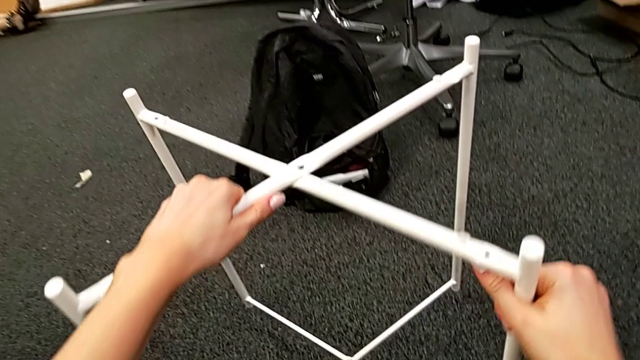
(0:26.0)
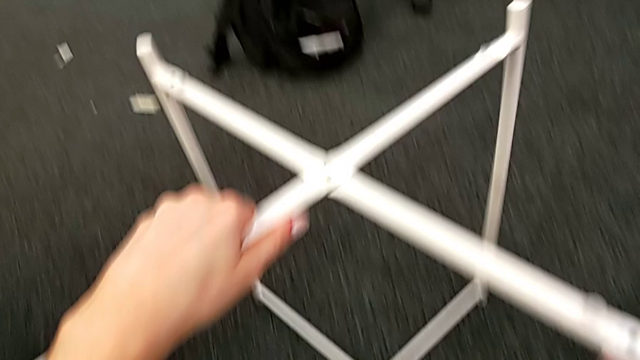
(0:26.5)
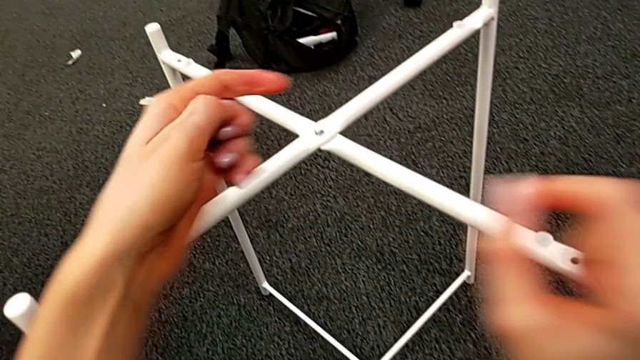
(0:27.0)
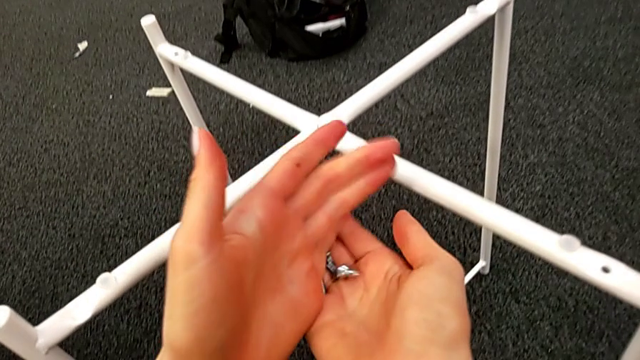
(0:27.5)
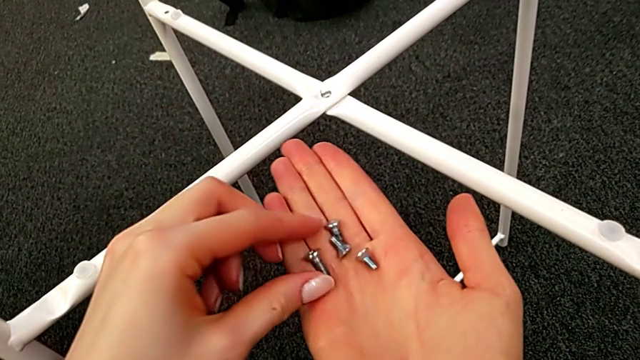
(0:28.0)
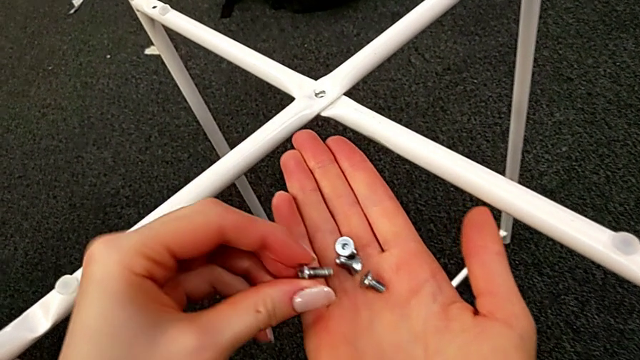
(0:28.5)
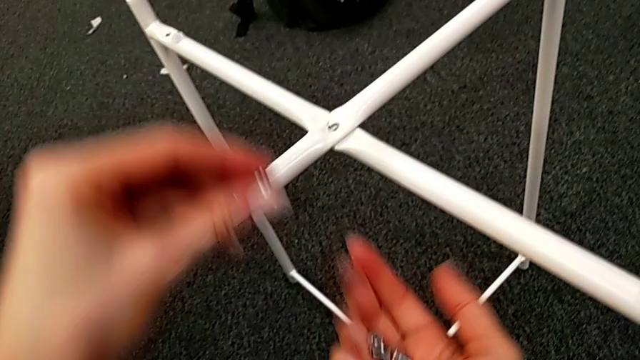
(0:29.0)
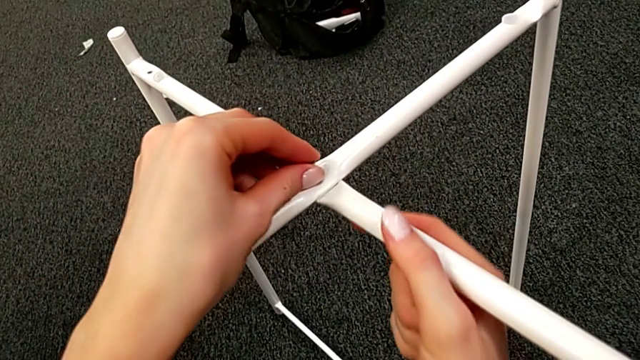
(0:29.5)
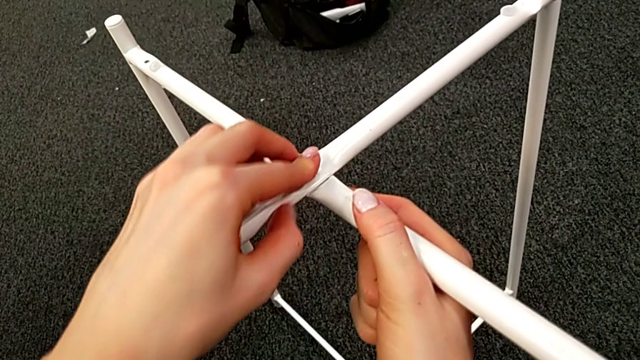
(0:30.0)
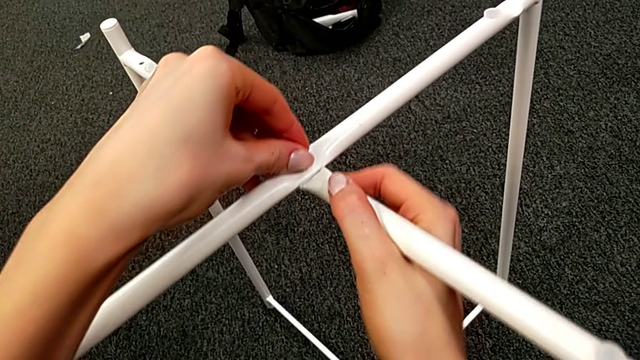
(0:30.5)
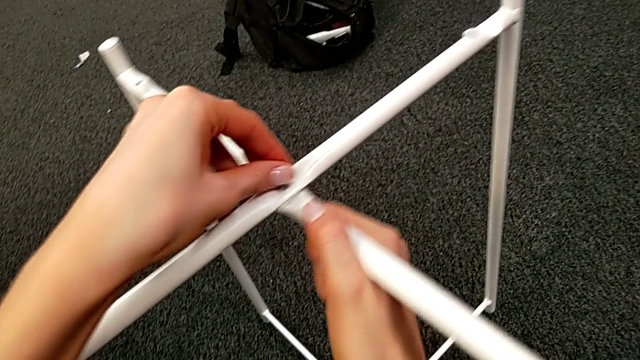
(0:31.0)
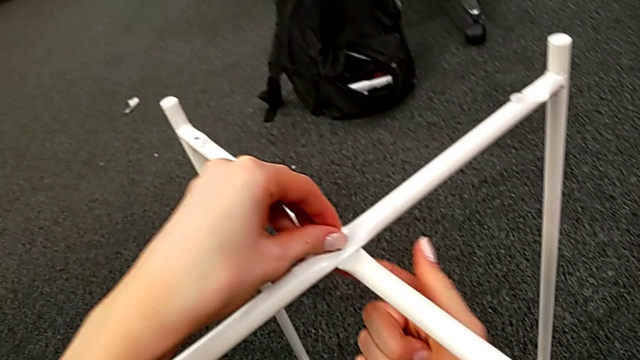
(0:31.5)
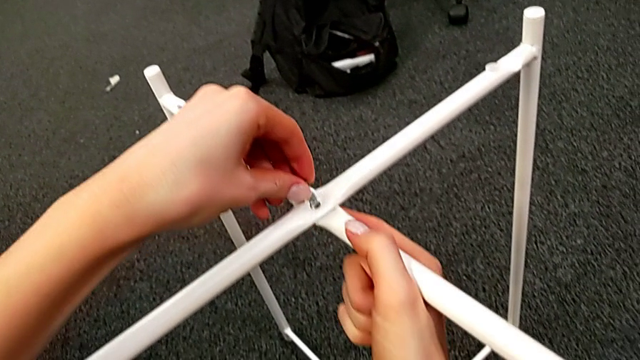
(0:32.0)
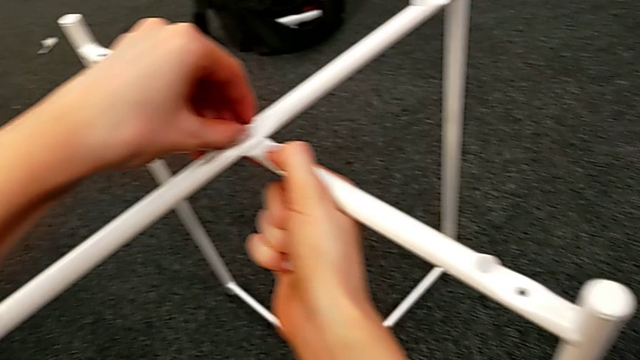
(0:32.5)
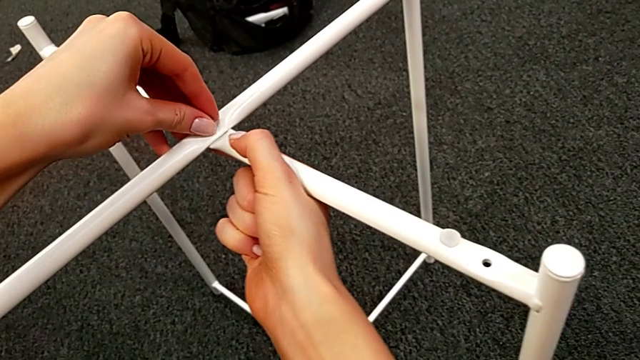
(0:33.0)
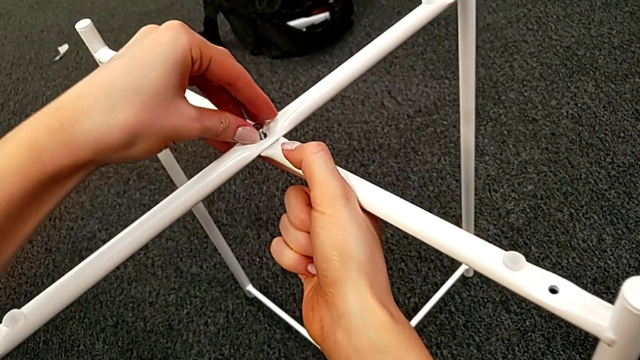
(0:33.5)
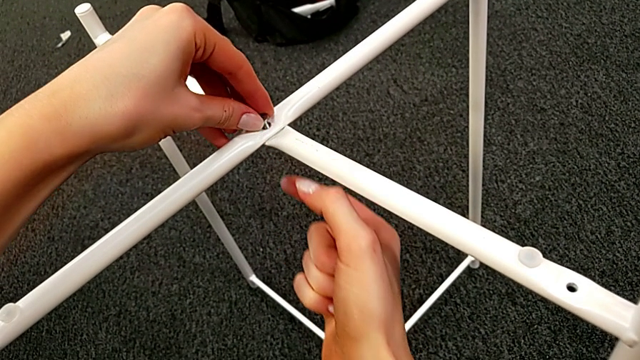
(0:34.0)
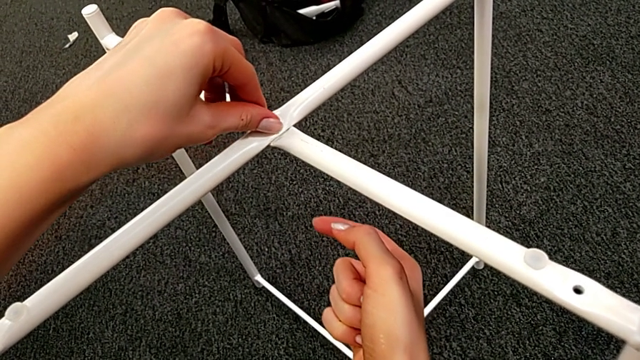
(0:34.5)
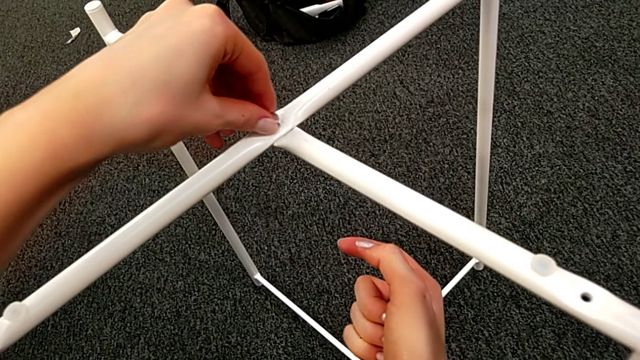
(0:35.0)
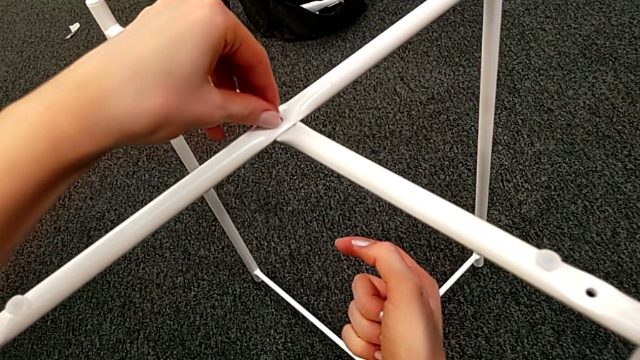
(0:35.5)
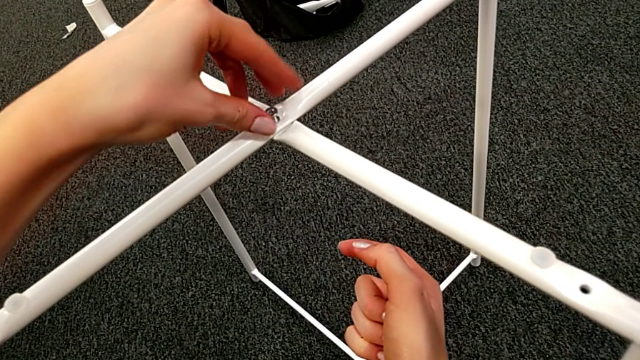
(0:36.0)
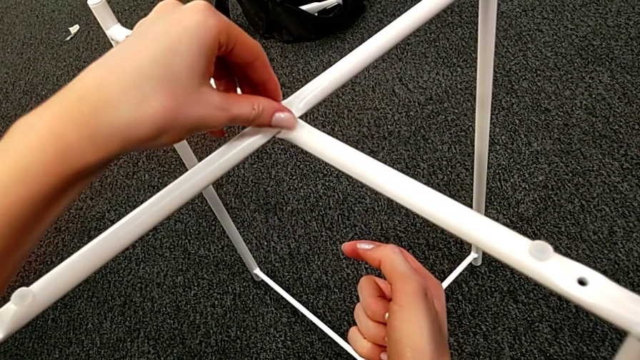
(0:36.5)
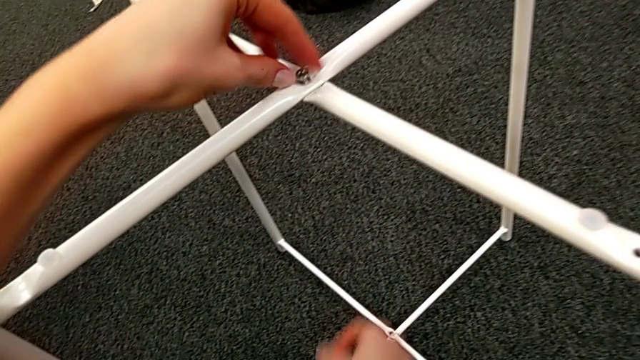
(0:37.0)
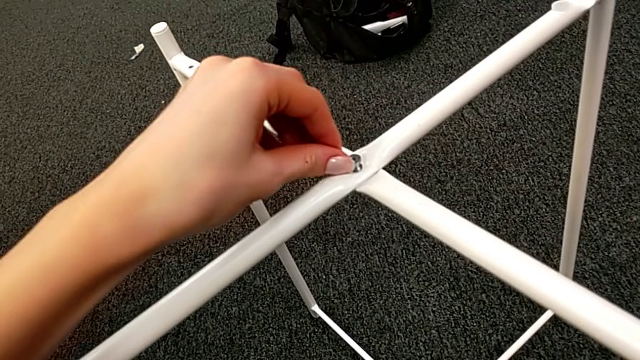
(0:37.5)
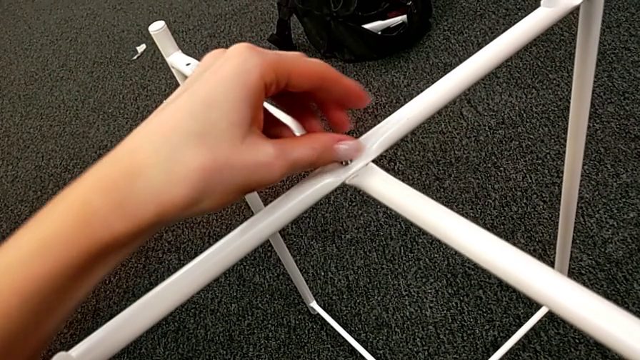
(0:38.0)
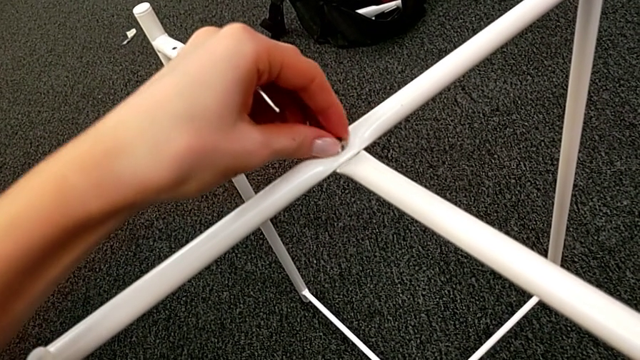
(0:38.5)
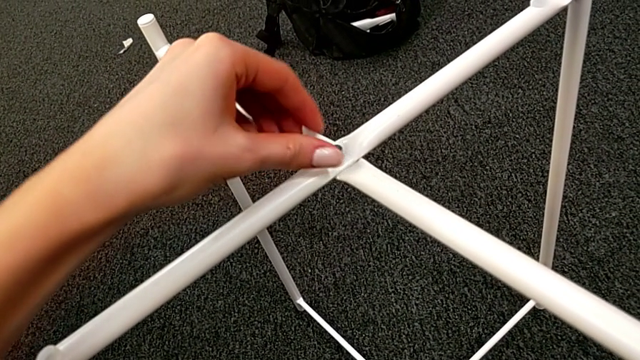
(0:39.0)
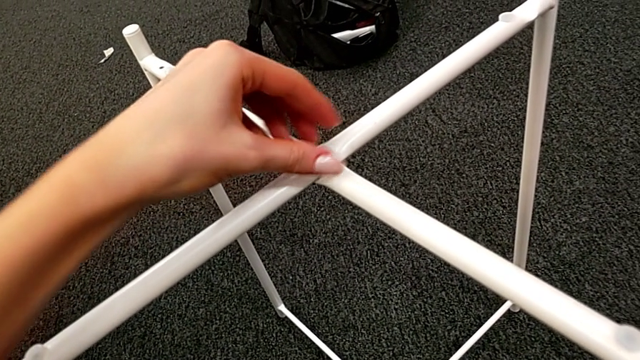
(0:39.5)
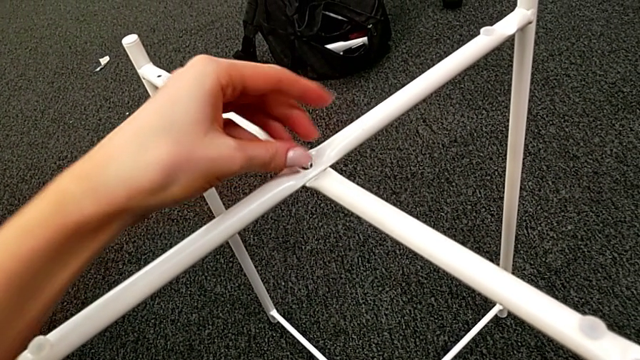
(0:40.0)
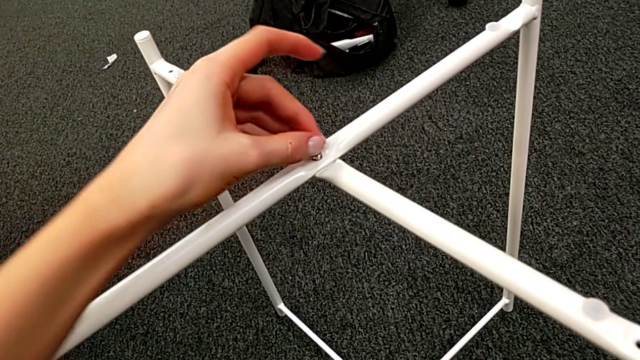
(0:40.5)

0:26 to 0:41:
The camera wearer is assembling the top screw. They slide the leg, grab the hex socket head, insert it, align the leg and screw the hex socket head.

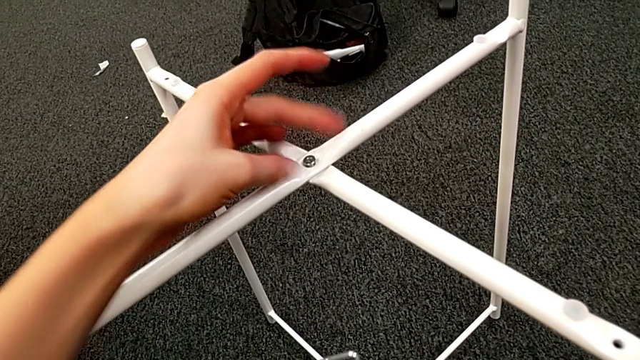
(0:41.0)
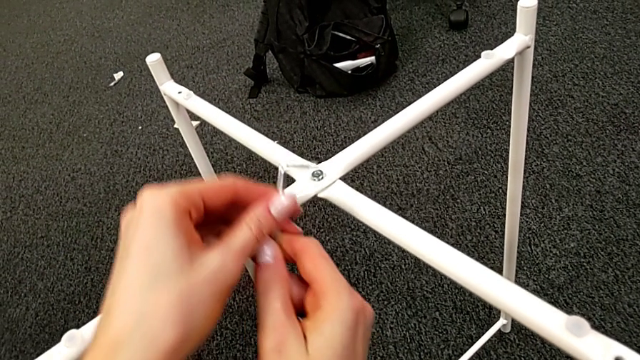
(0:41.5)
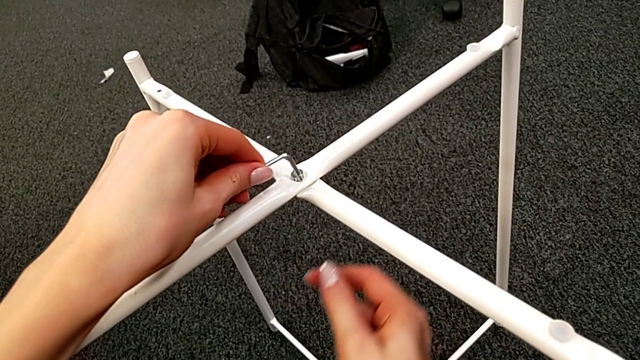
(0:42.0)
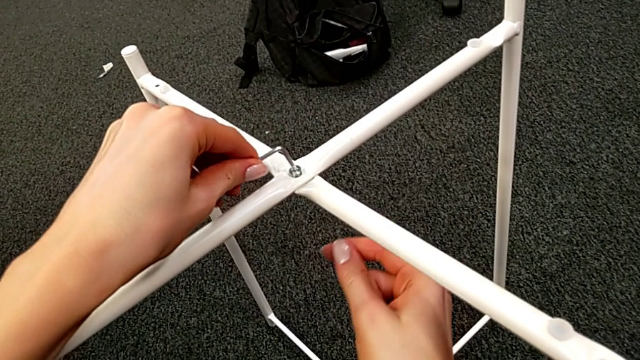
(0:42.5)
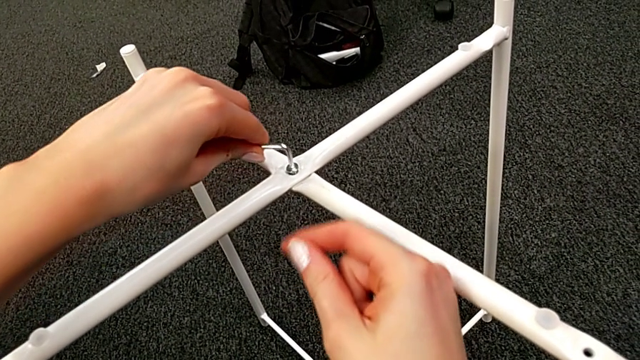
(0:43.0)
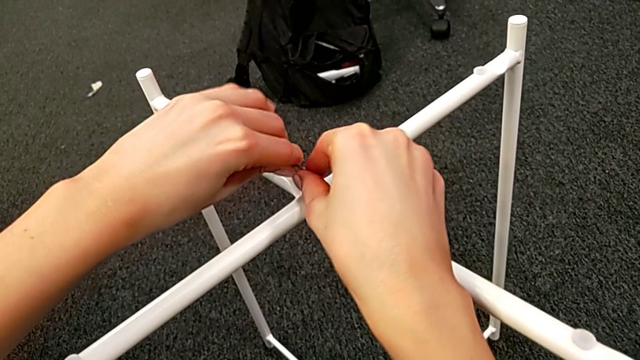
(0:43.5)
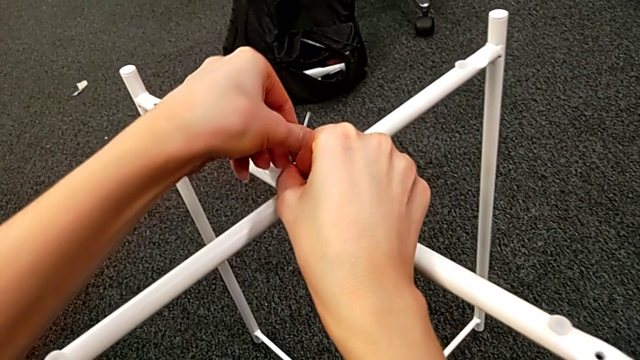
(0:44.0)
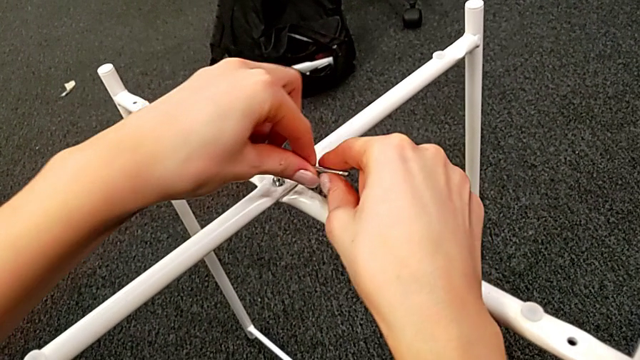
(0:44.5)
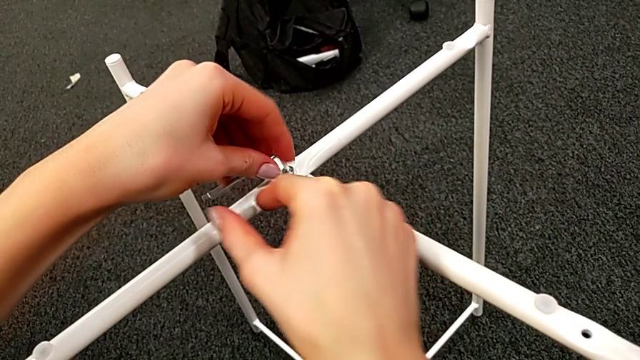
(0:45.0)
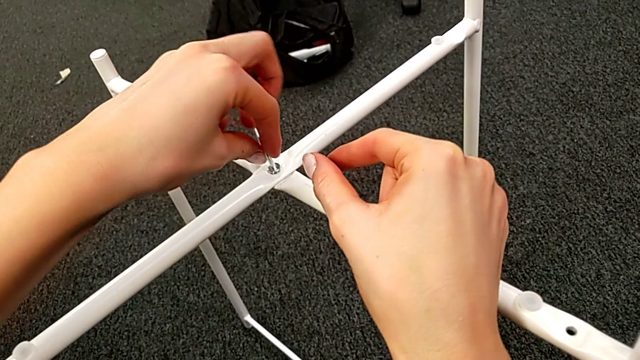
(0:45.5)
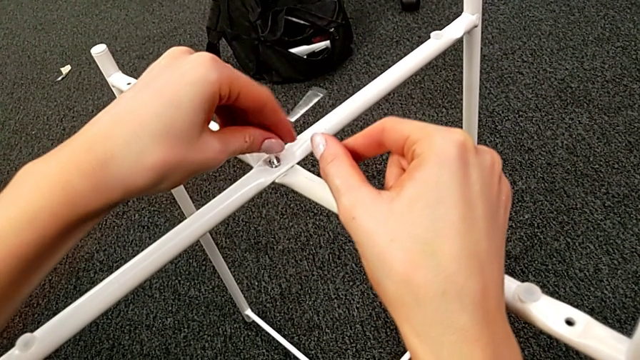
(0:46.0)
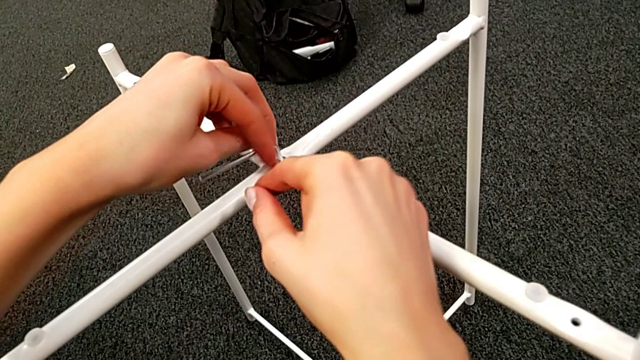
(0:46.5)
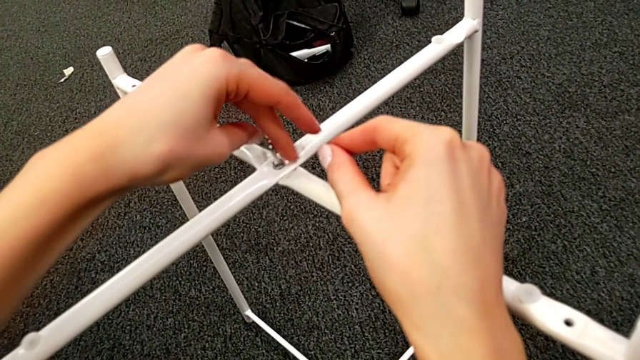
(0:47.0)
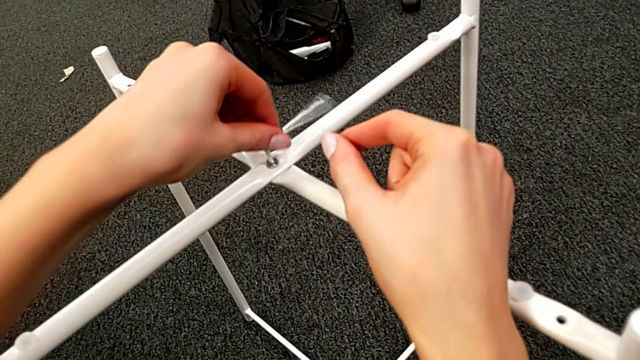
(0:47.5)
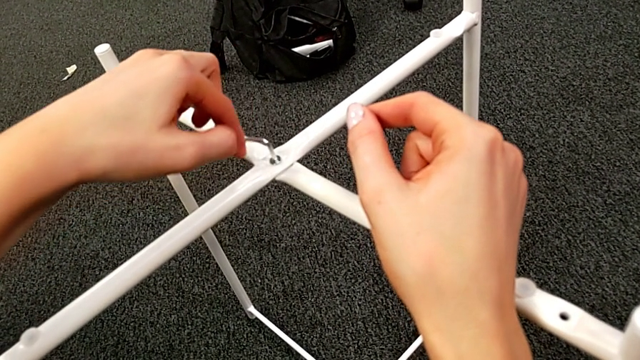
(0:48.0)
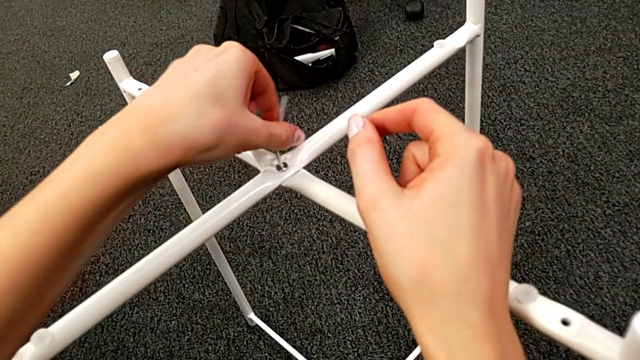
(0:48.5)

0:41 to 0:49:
The camera wearer is assembling the top screw. They insert the Allen wrench and begin to screw the hex socket head.
